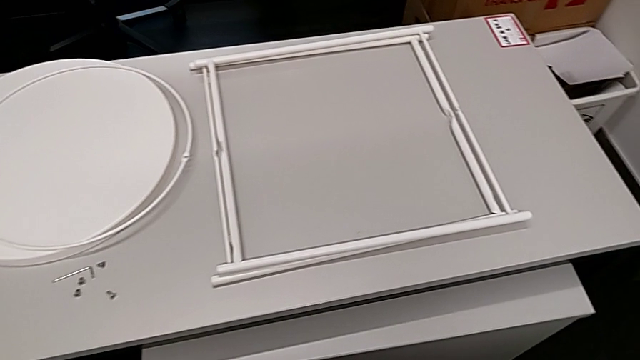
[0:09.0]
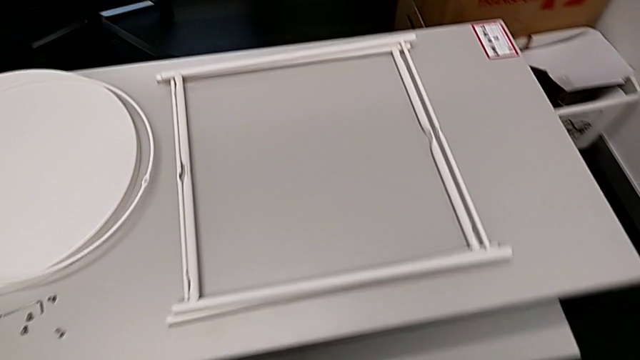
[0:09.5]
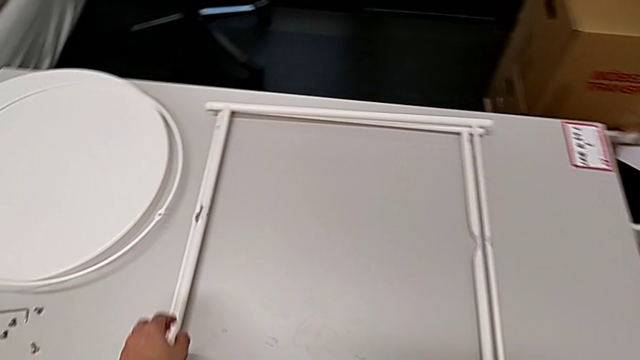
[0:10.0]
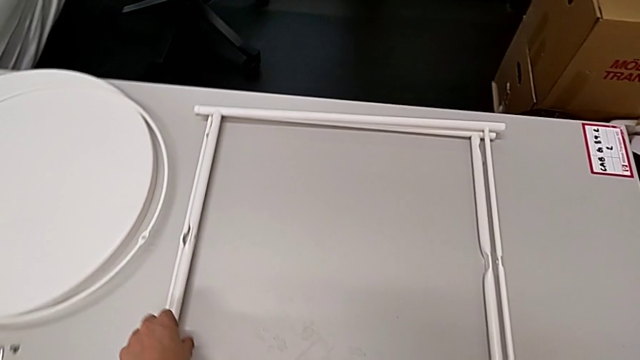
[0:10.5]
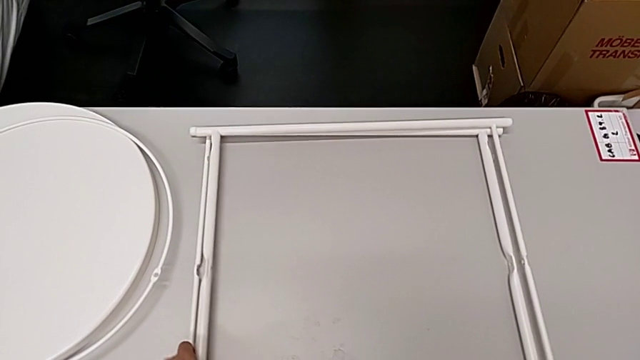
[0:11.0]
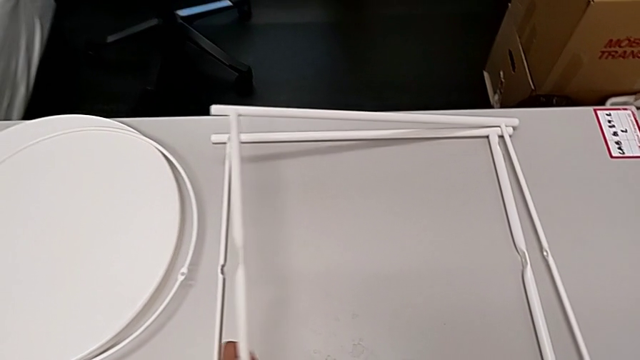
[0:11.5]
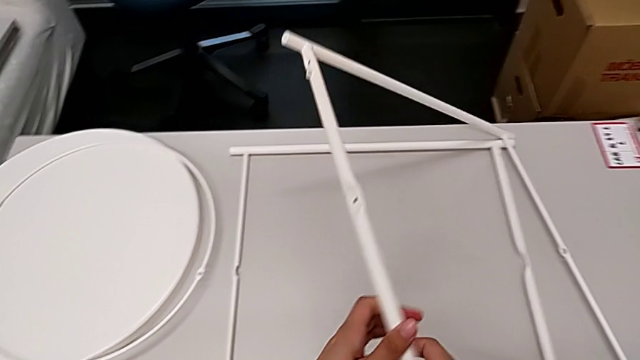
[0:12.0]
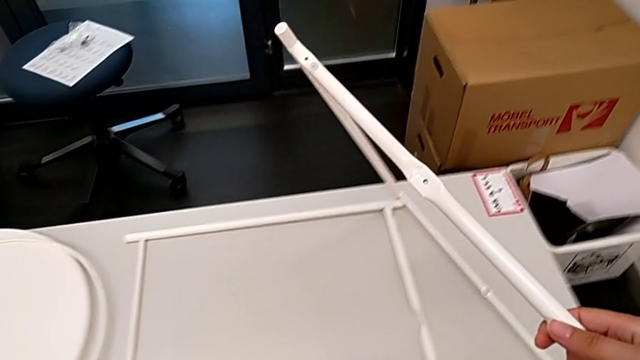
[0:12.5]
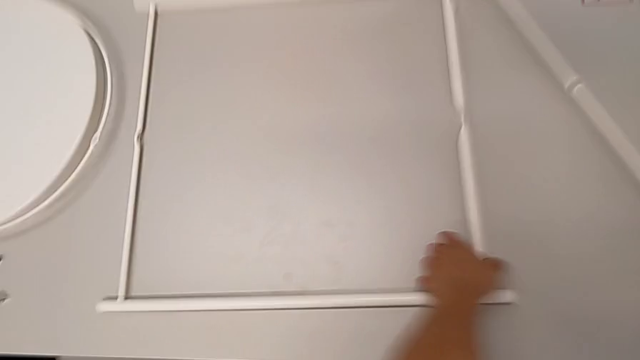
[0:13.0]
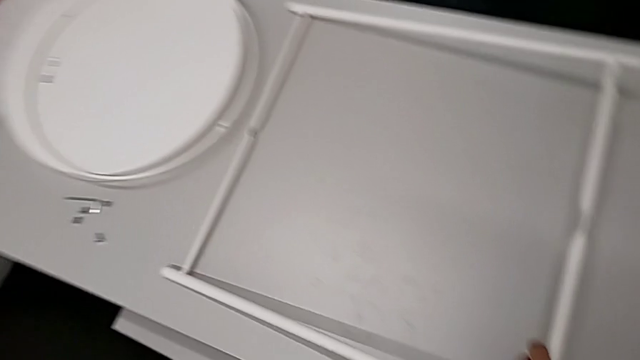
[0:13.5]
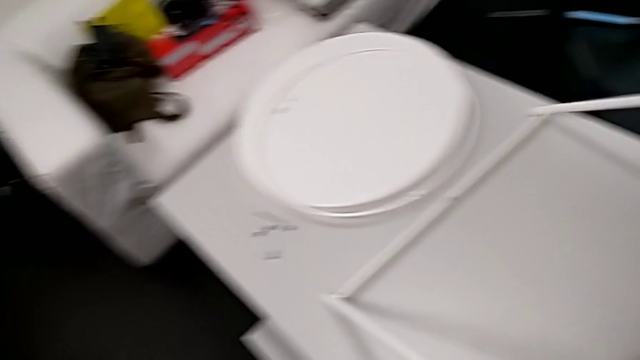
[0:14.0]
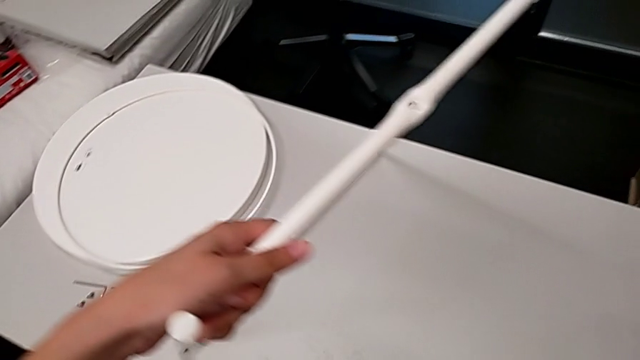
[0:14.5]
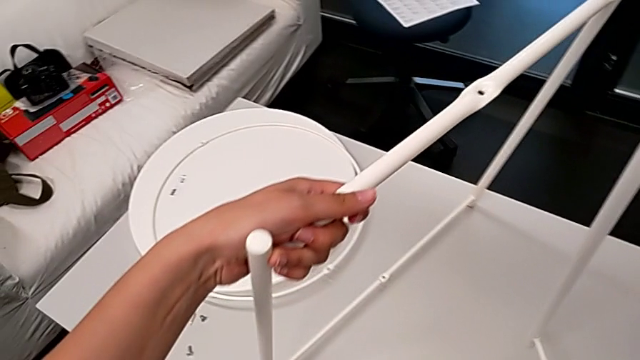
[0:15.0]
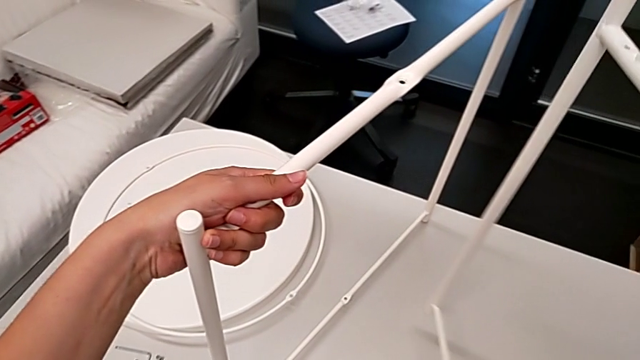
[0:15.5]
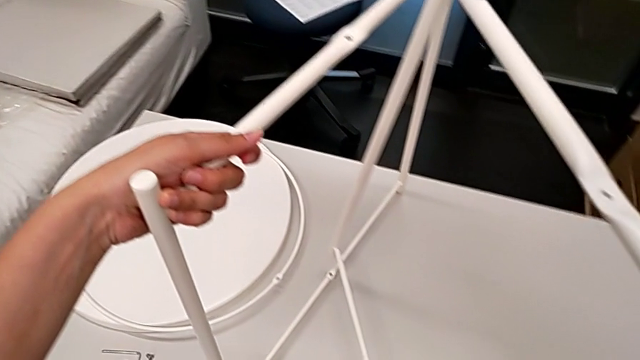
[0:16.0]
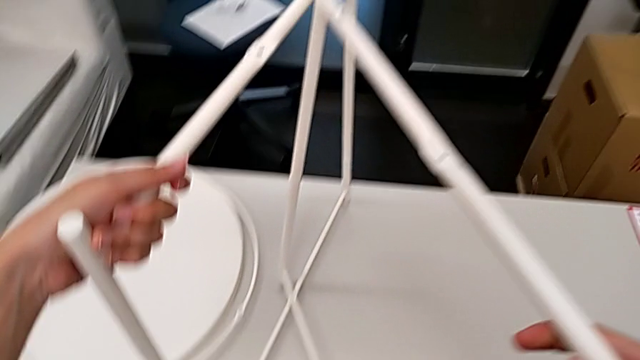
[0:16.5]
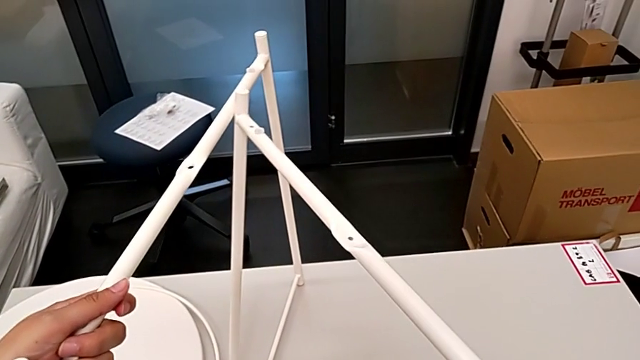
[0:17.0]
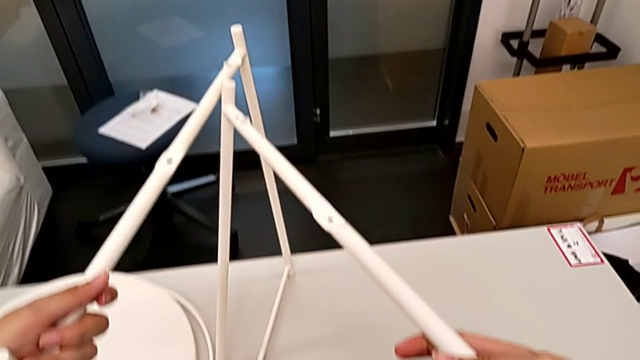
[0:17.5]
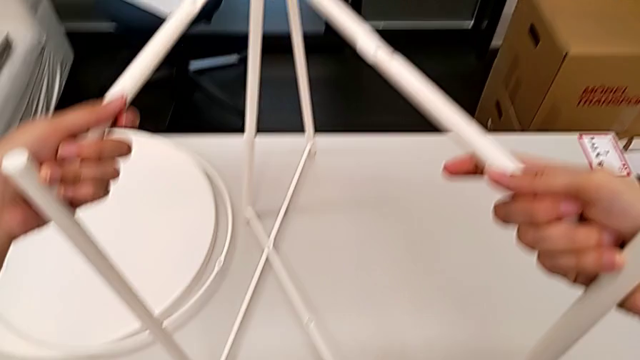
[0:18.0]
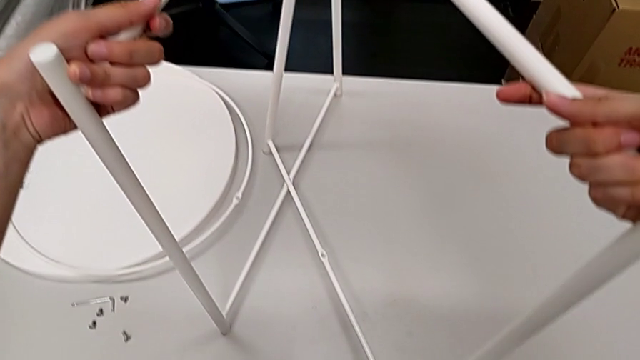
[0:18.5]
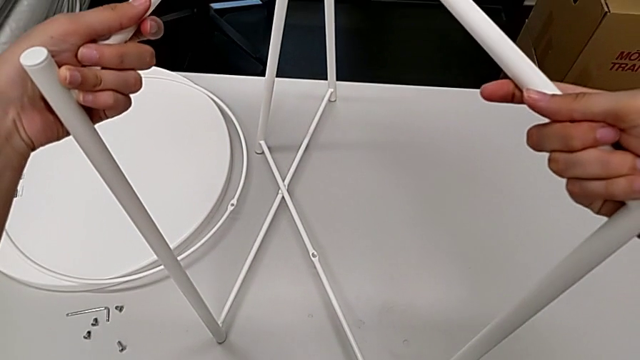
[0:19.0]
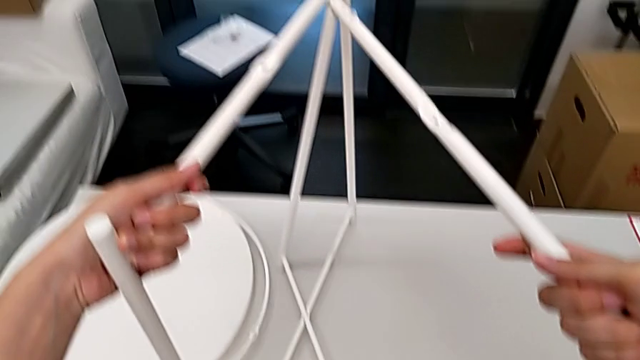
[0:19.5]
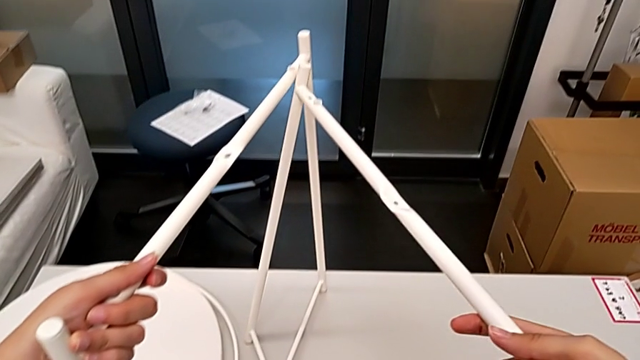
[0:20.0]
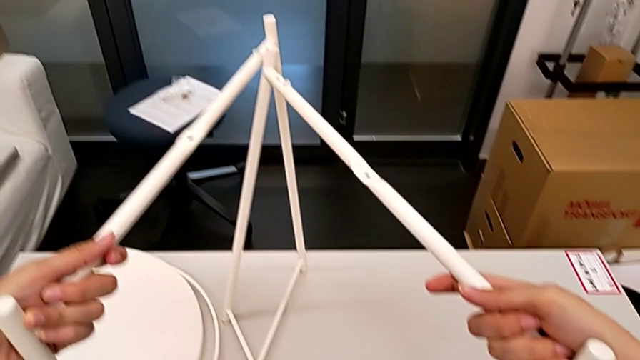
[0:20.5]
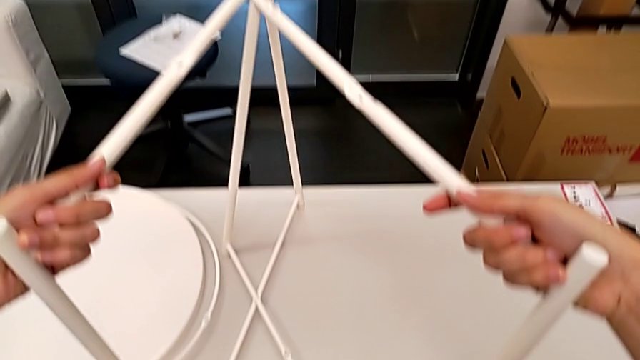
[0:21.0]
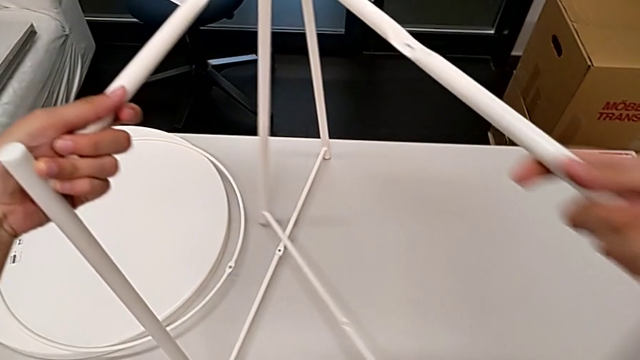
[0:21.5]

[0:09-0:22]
The camera wearer is assembling the legs. They approach the leg, stand the first leg, grab the second leg, stand the second leg and place the leg together.

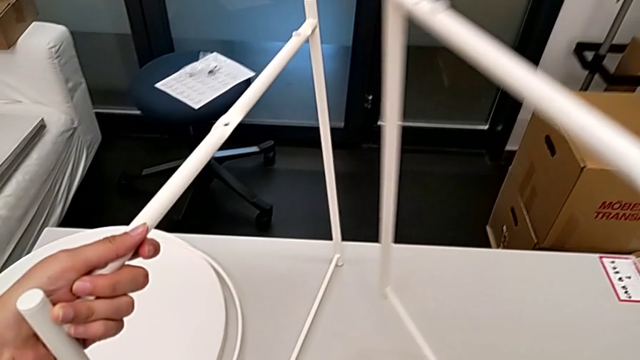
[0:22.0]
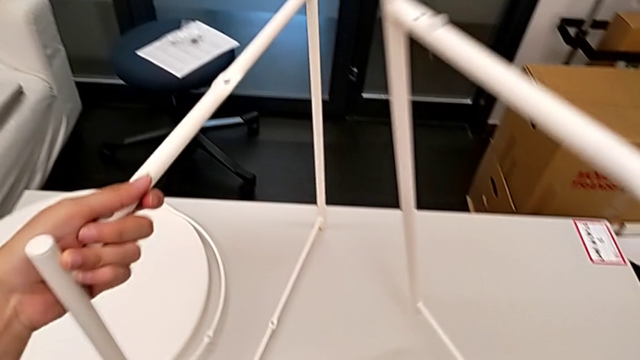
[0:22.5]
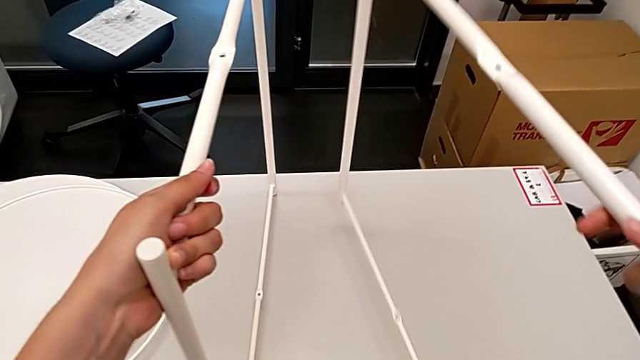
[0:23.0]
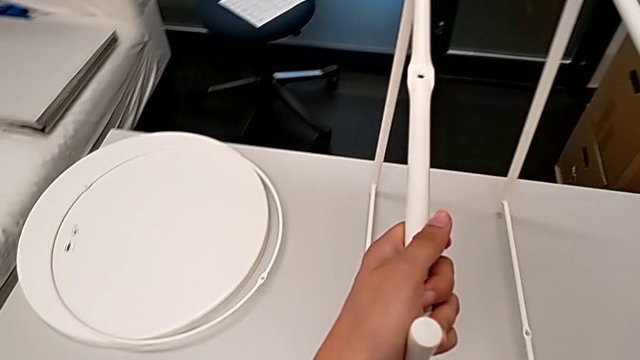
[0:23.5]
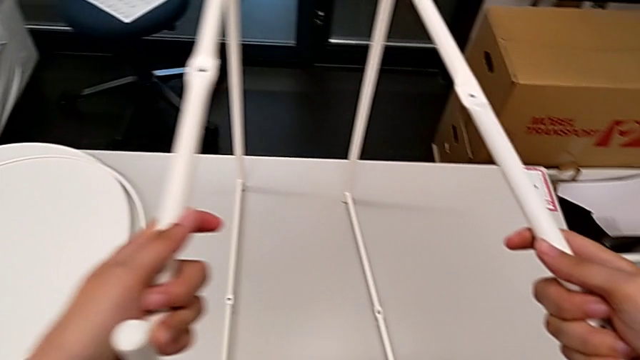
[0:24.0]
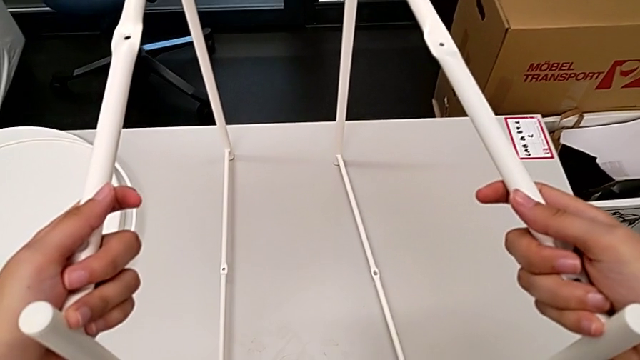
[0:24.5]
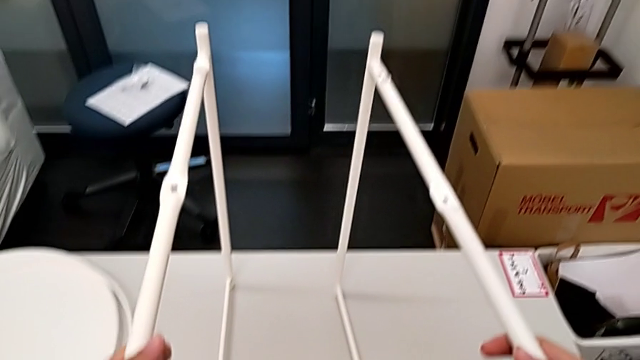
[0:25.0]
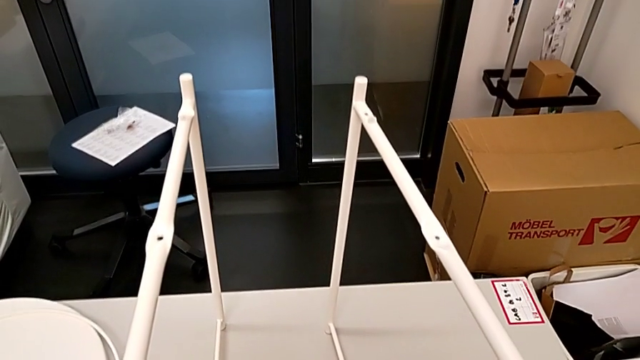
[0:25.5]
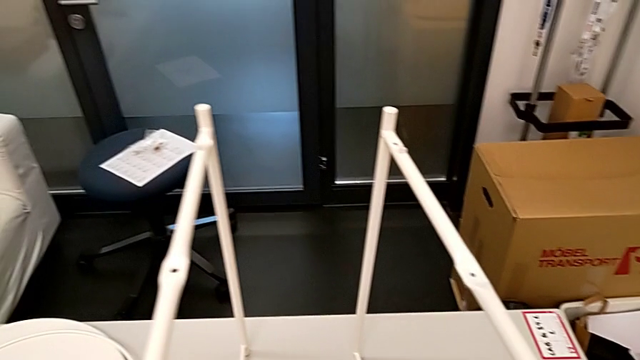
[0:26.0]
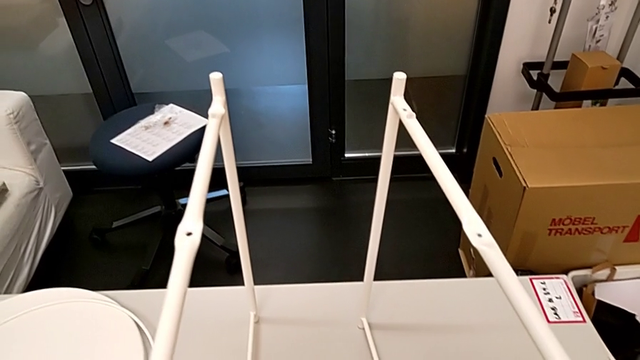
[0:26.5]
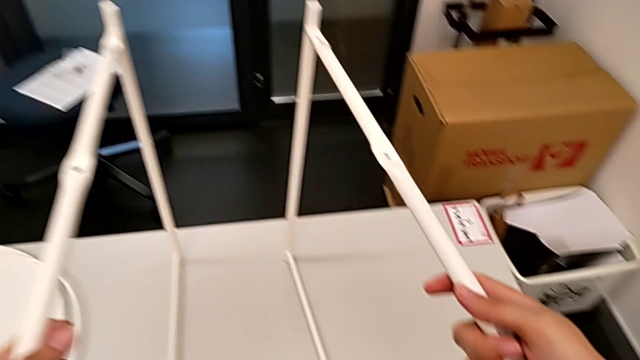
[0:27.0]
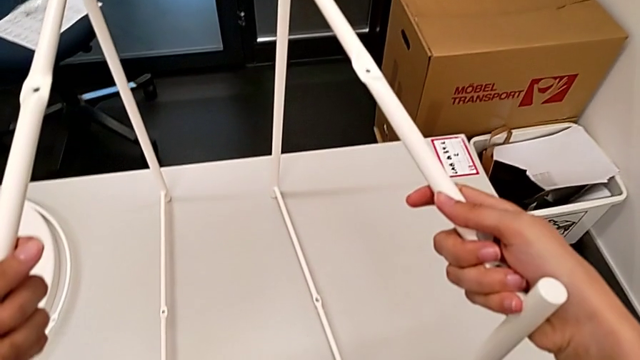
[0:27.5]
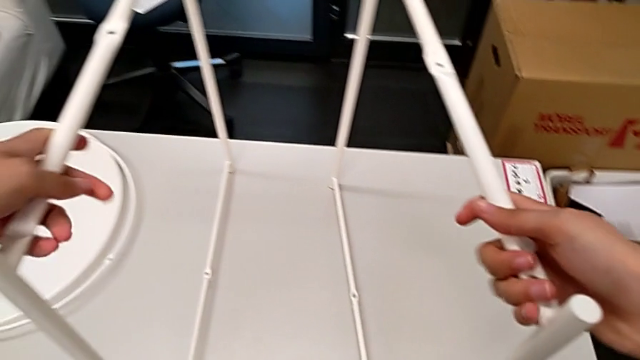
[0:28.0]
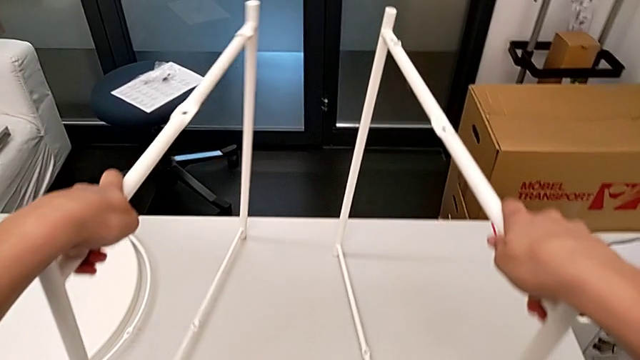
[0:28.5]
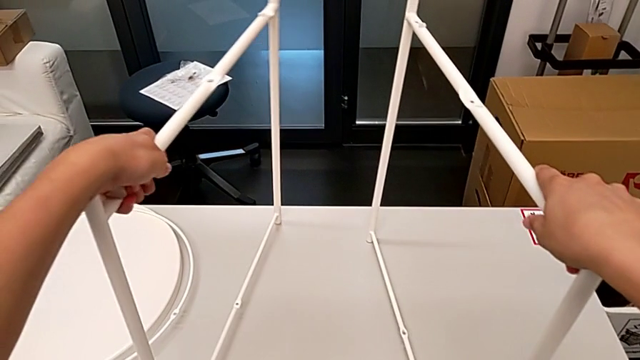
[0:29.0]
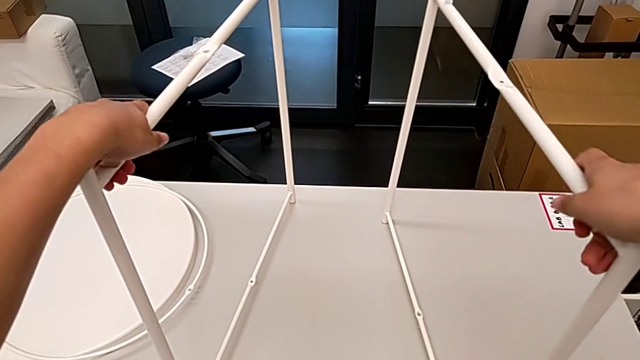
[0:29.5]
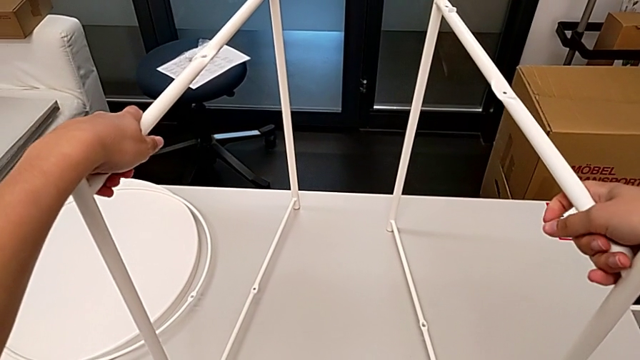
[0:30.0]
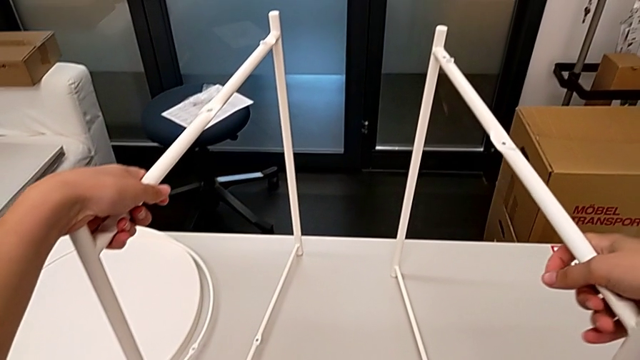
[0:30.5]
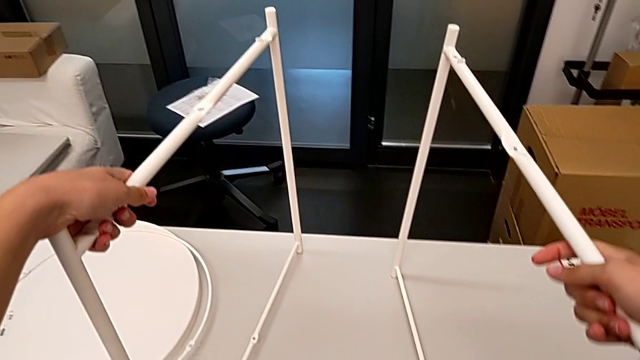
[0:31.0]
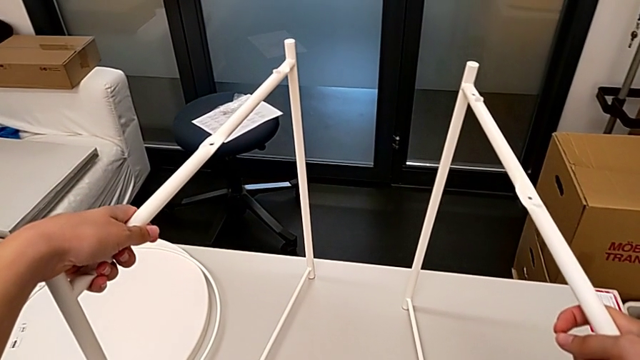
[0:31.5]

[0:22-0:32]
The camera wearer is assembling the legs. They disassemble the leg and place the second leg.
